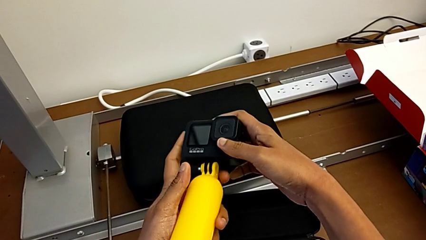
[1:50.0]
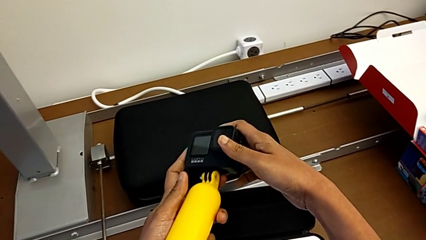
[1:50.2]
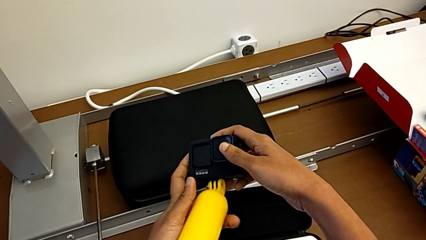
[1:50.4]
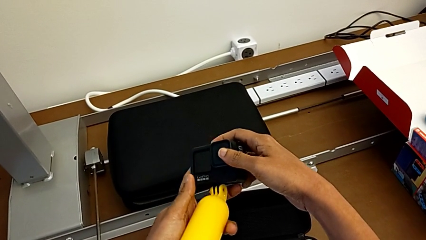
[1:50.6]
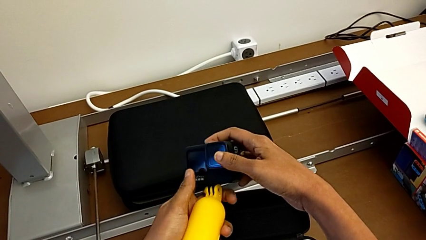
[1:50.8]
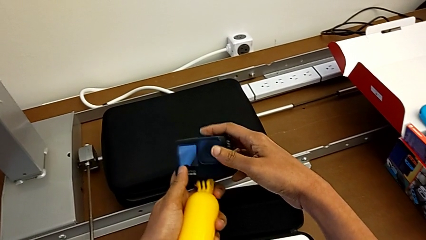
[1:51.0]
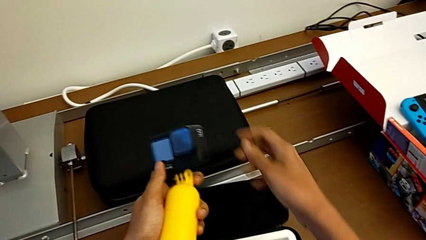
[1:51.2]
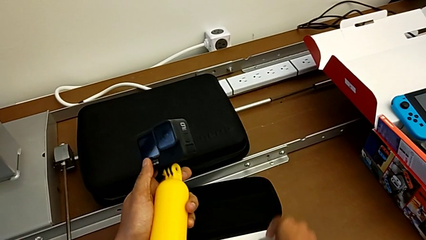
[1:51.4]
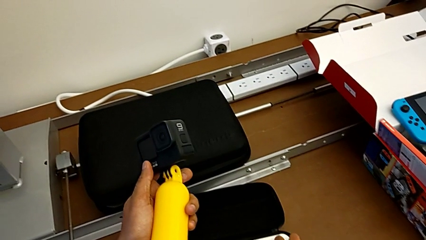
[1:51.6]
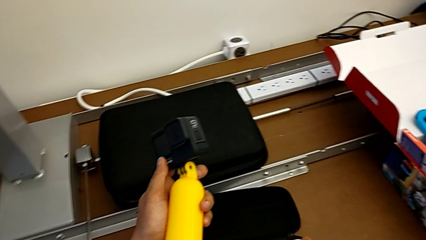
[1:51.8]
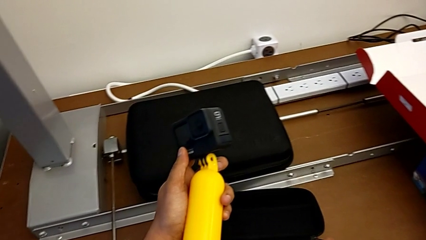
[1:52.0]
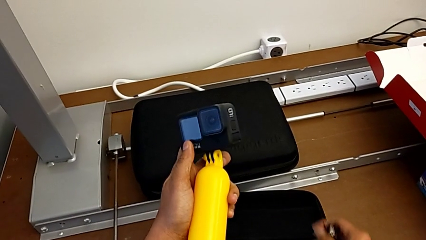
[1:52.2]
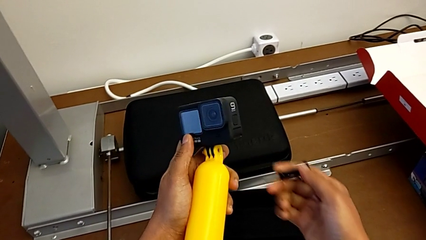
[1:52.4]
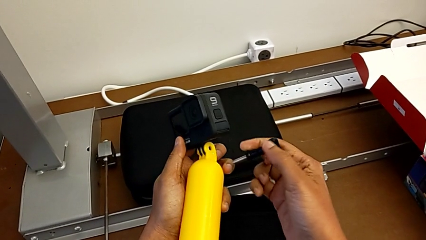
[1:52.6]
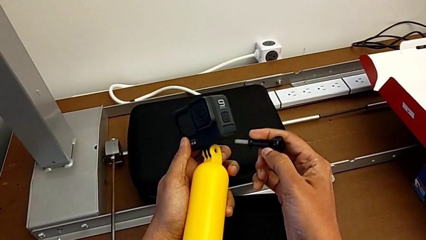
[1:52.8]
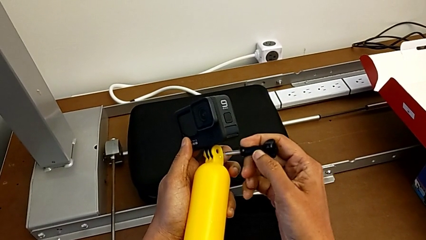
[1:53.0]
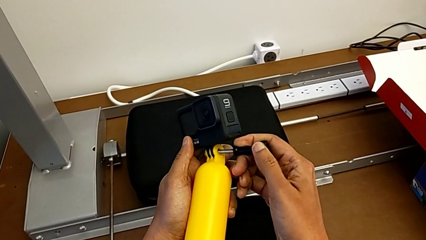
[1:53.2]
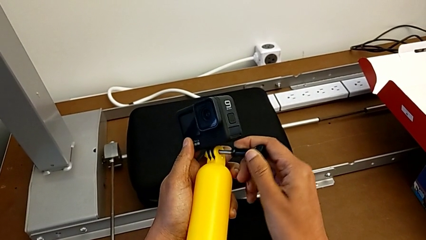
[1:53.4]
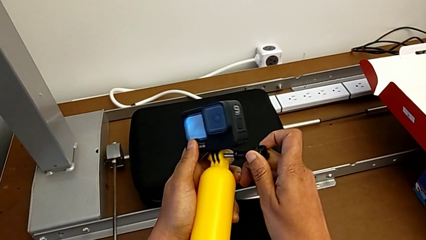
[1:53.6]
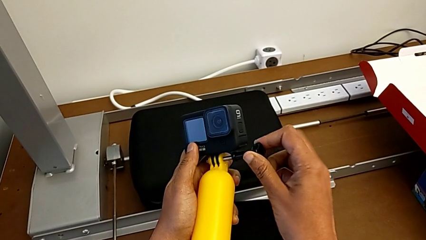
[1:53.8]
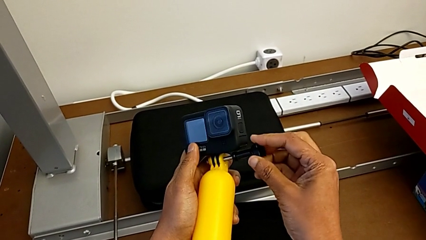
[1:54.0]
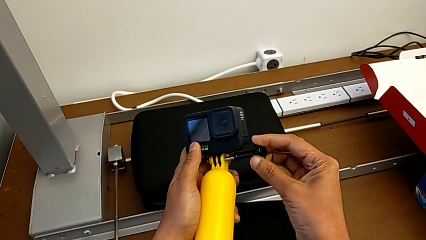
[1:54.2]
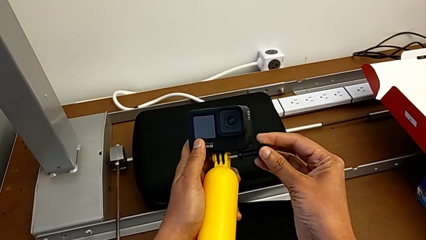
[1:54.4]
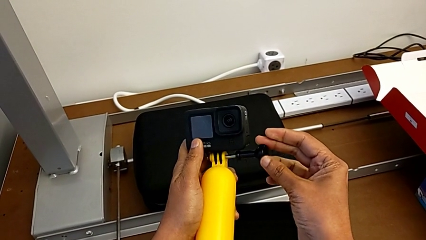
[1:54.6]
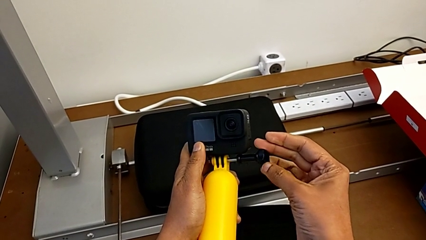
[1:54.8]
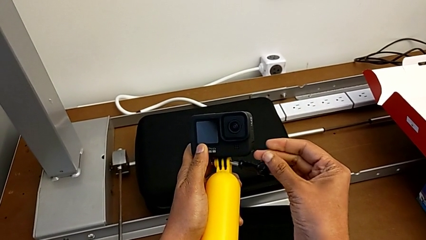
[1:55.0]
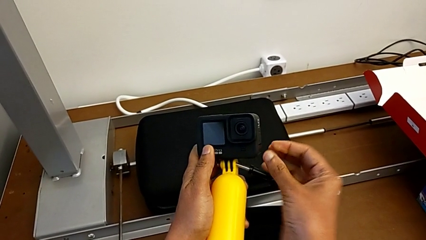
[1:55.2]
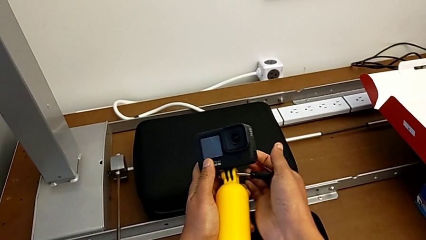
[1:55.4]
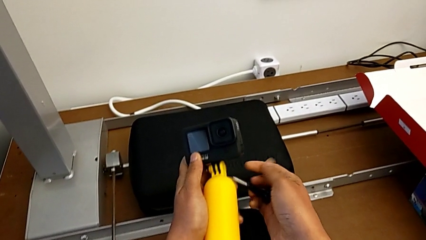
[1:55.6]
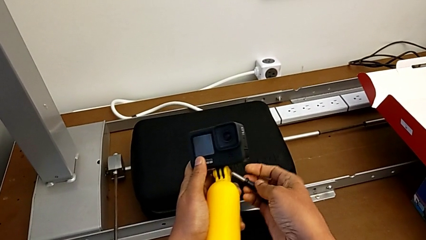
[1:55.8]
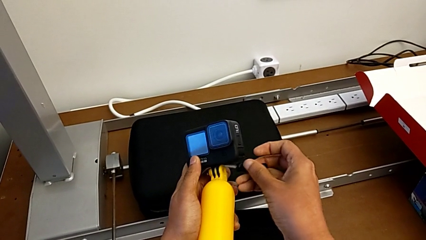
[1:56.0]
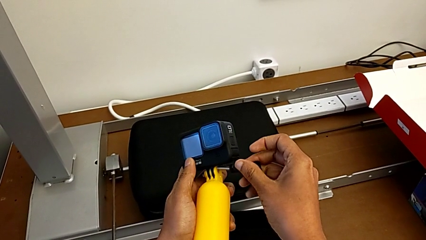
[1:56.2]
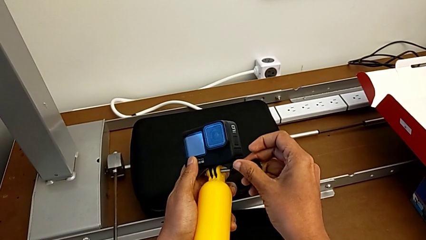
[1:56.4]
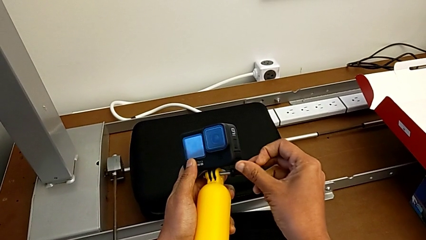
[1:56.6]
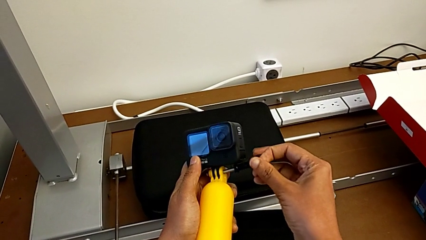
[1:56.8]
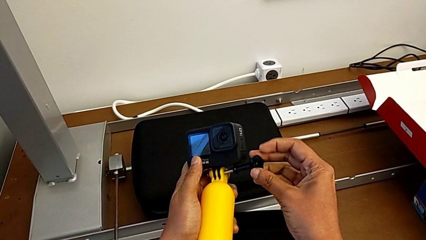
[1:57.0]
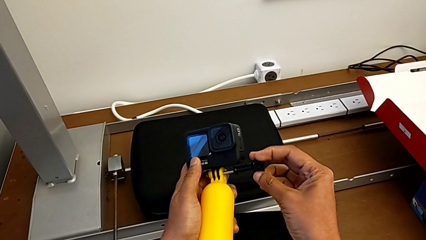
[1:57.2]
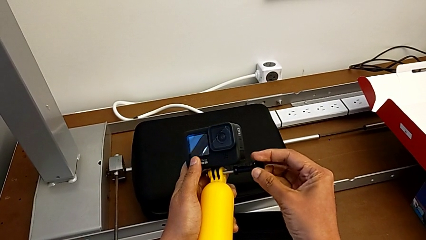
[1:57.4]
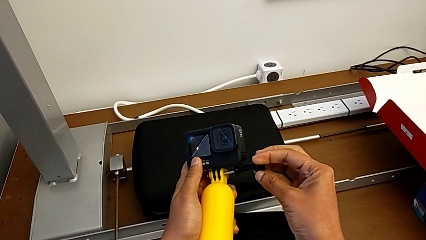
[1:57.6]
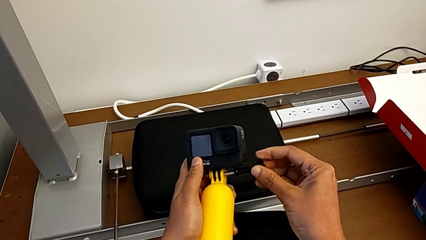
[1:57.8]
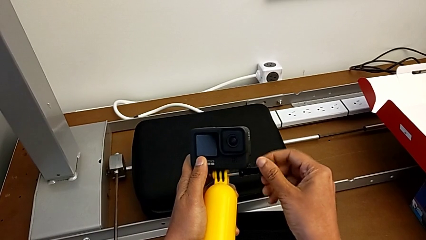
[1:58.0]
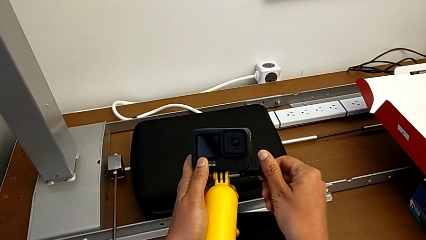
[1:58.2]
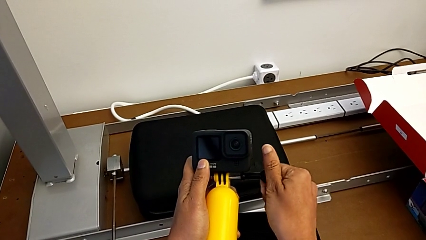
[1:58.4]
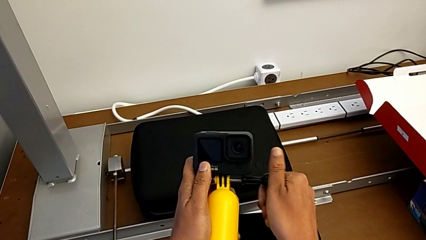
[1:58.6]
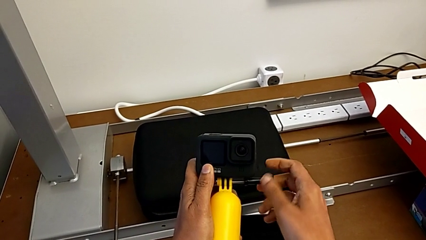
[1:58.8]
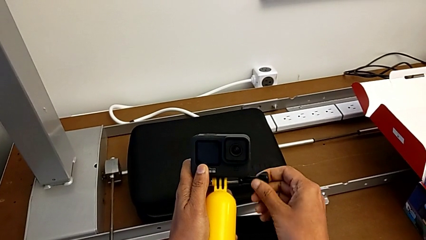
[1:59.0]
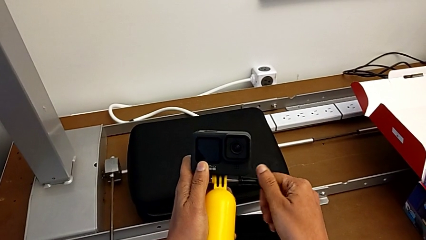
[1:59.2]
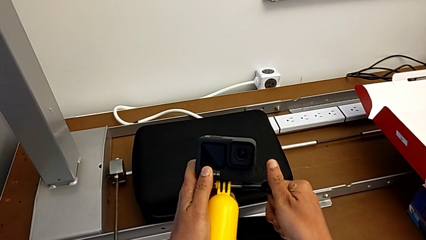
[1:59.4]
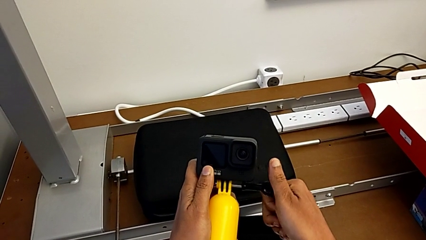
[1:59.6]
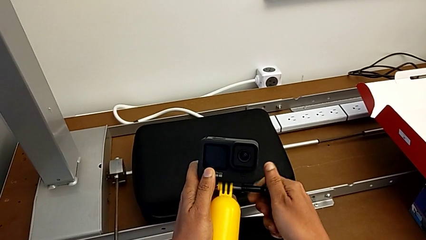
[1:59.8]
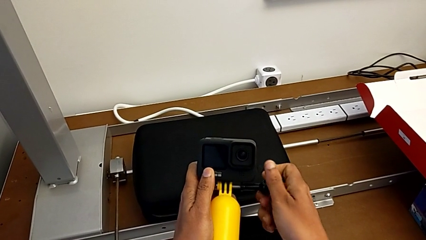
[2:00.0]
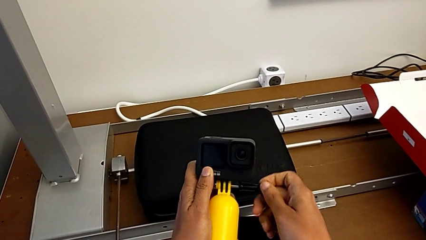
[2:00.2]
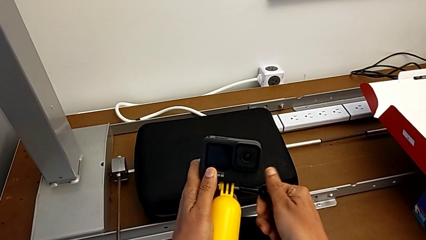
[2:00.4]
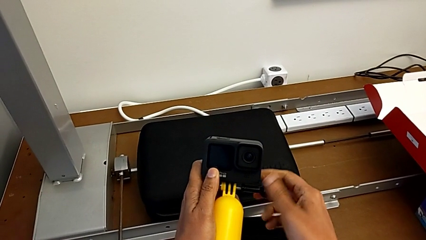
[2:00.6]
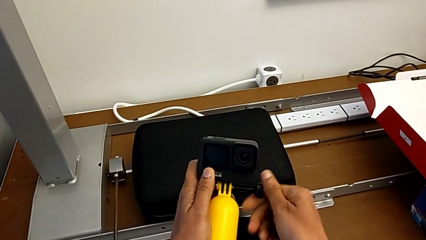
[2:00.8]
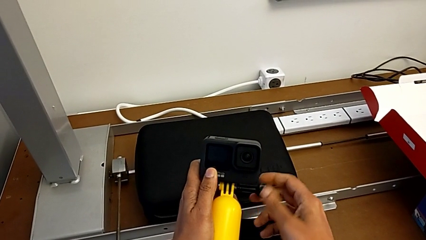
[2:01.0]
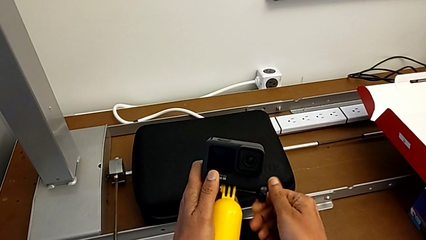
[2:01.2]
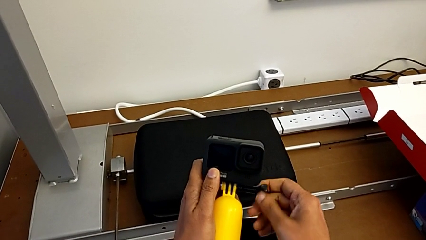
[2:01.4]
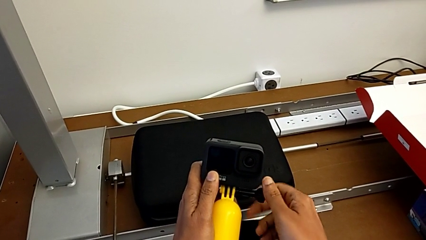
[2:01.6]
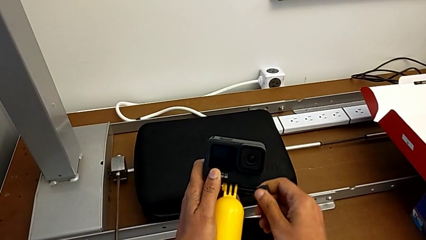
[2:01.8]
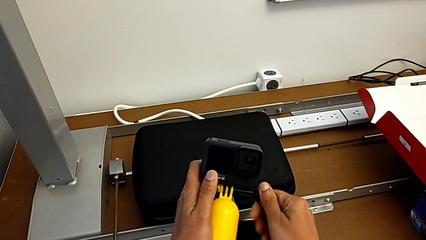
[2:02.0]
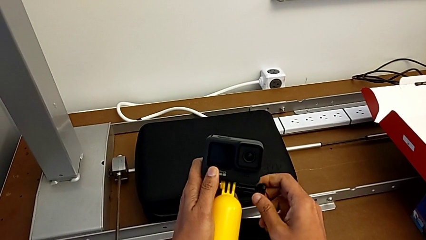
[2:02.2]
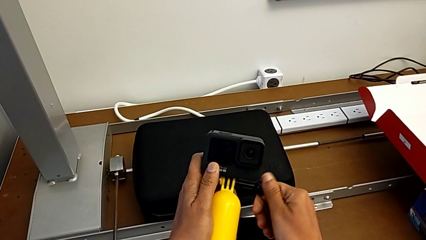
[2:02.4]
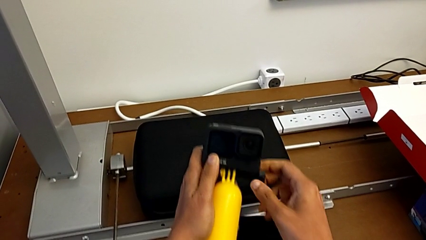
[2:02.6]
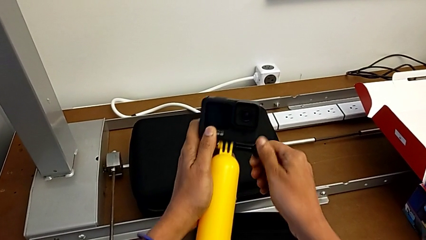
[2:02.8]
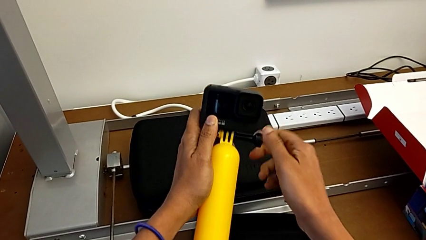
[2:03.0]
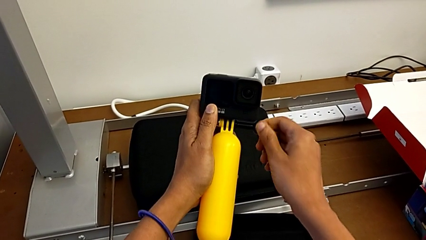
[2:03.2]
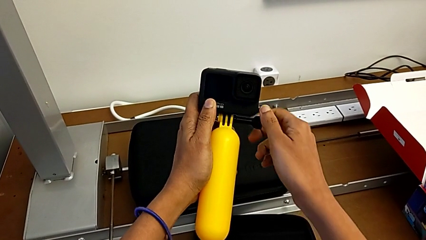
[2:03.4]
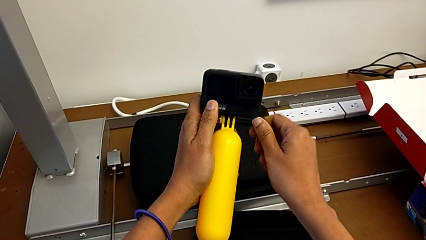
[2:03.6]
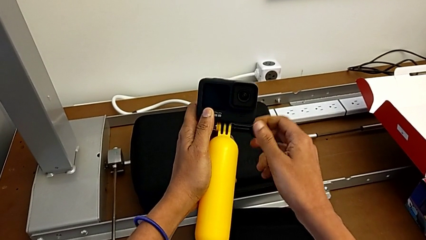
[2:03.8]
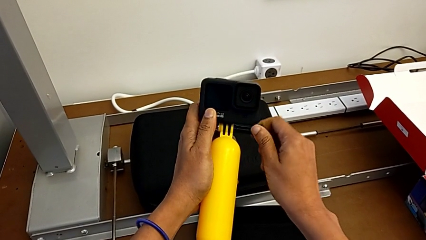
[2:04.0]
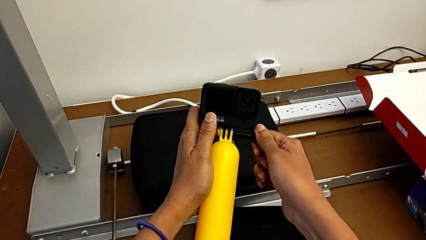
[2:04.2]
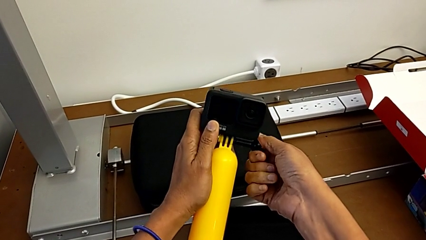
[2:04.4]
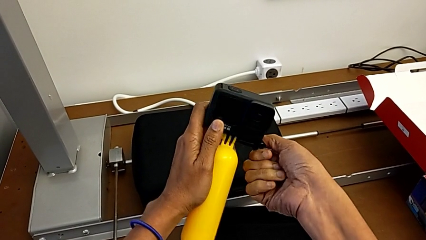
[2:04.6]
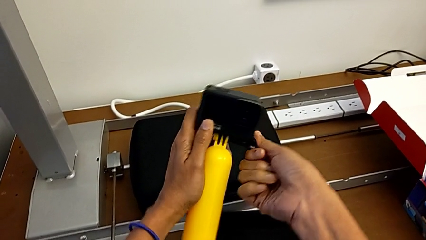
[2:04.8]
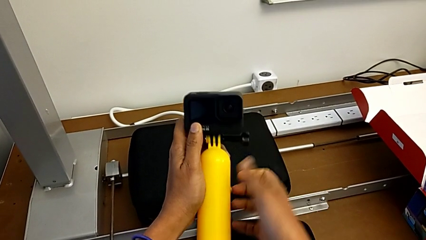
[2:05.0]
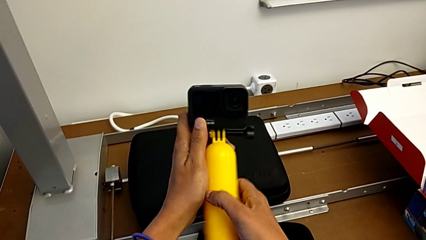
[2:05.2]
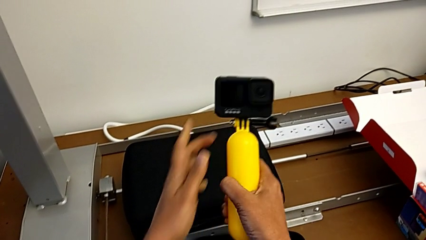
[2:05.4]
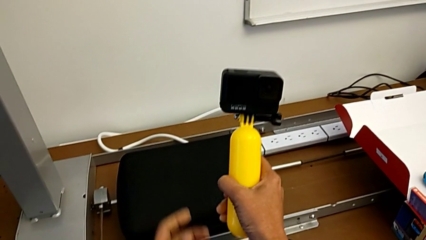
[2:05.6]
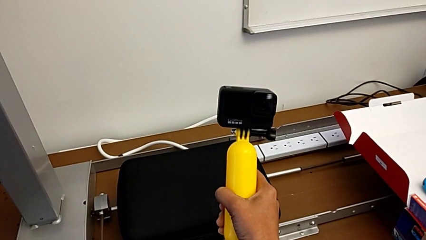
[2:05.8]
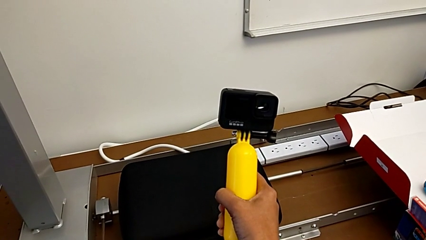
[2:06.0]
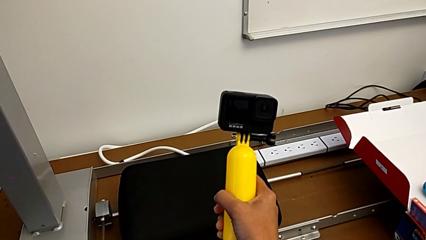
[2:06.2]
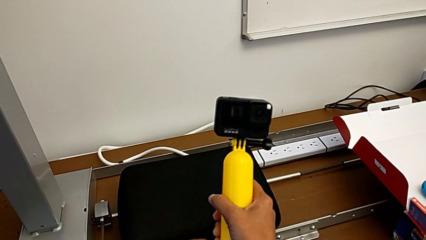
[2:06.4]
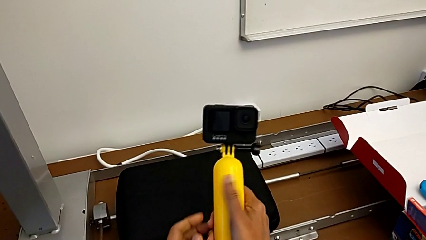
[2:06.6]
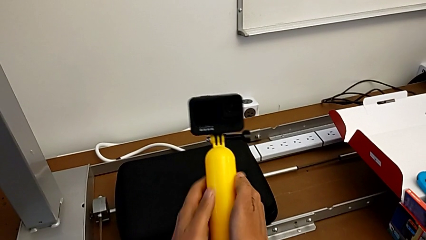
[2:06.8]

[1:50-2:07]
The camera wearer is changing the GoPro to a handheld grip. They grab the screw, place it and screw the handheld grip.
